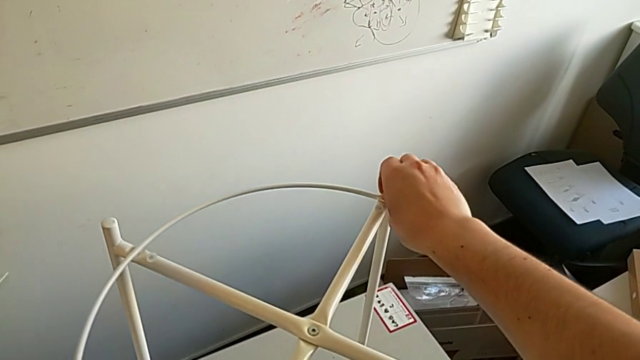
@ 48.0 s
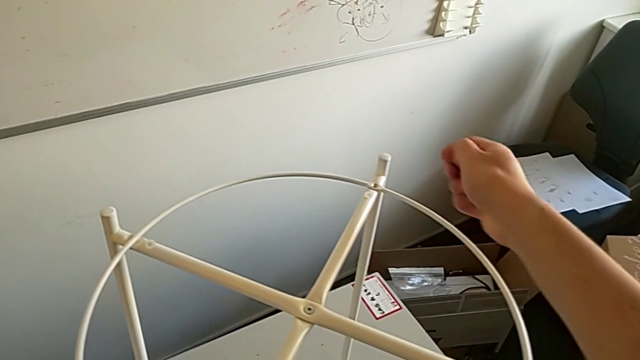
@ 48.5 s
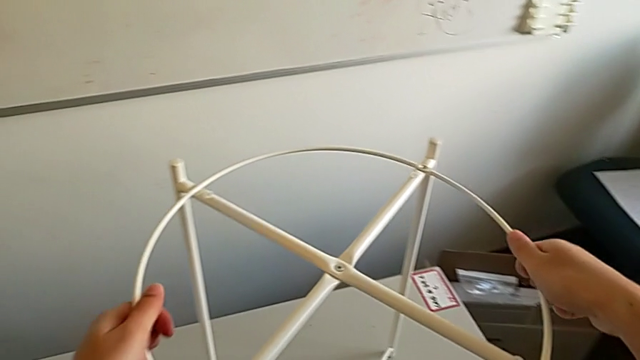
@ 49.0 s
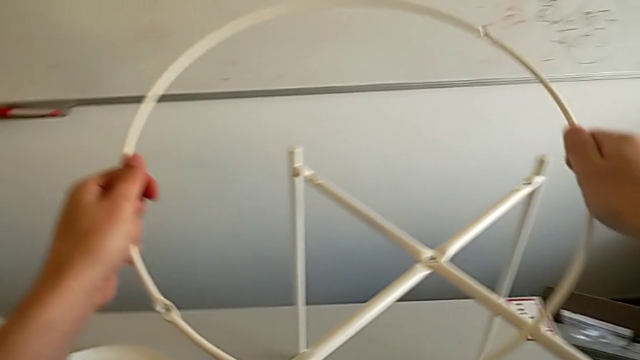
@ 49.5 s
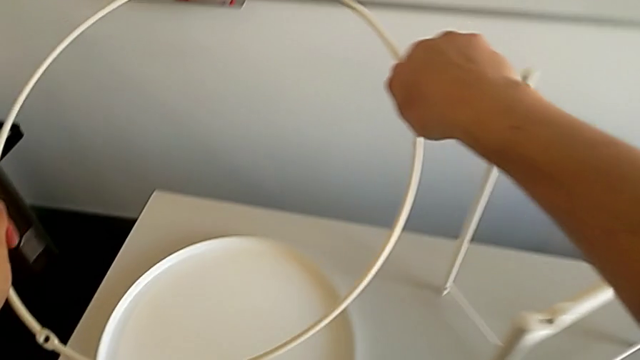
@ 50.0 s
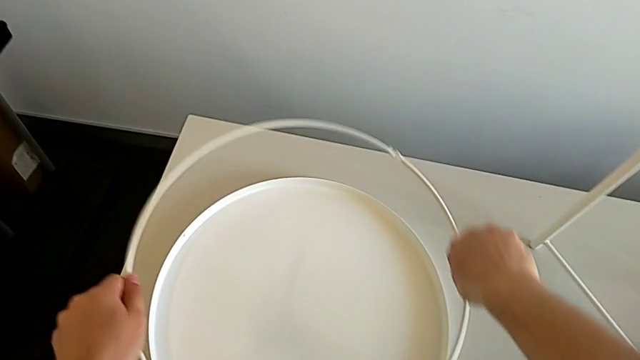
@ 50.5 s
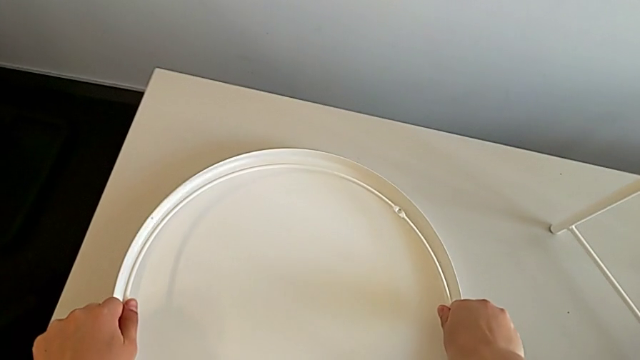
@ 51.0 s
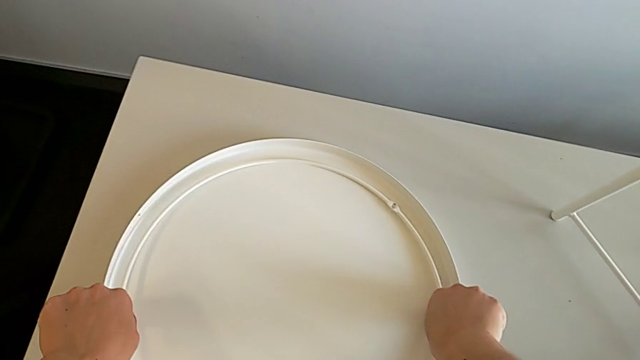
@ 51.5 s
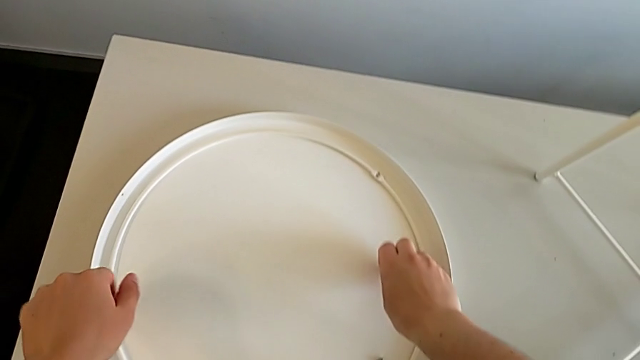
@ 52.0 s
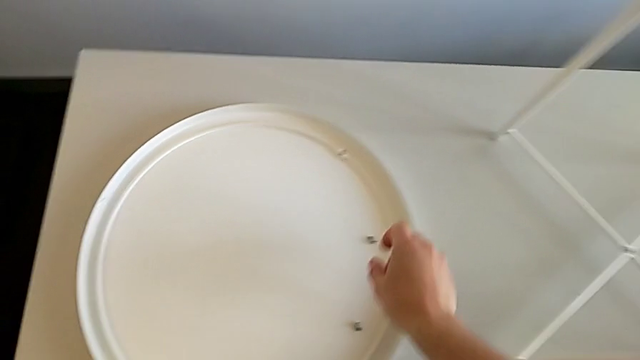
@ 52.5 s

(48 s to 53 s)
The camera wearer disassembles the circle. They disassemble the hex socket head, disassemble the circle, place it and place the hex socket head.

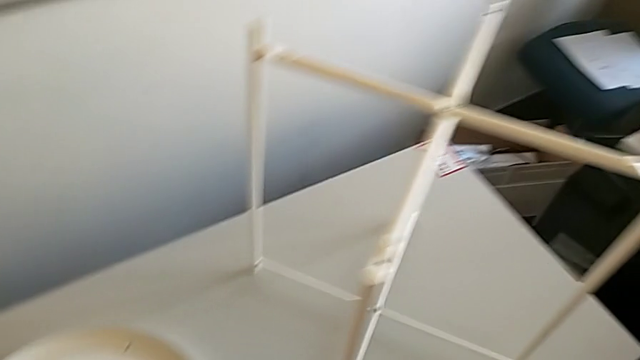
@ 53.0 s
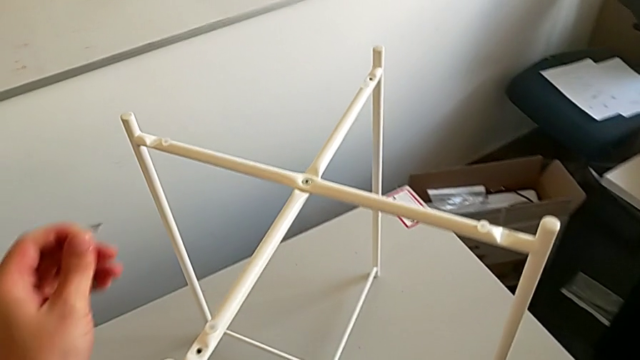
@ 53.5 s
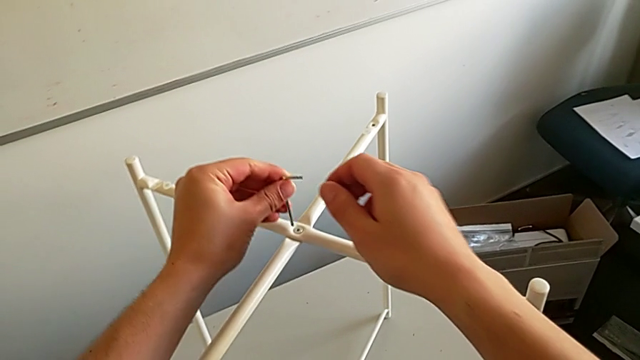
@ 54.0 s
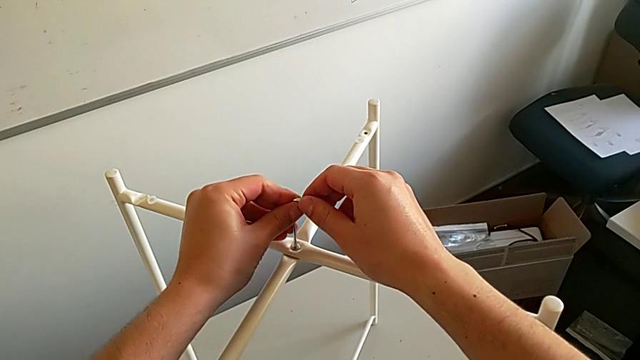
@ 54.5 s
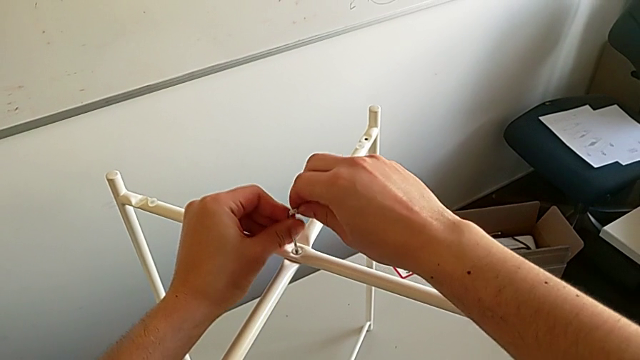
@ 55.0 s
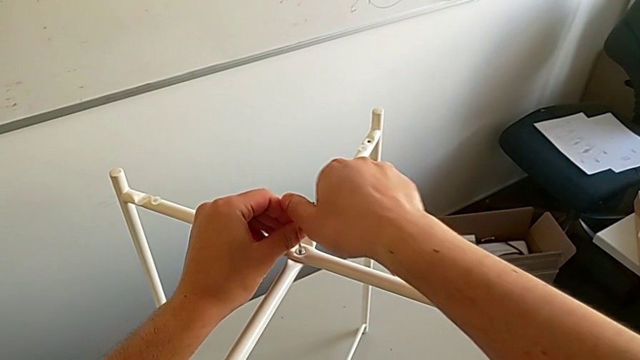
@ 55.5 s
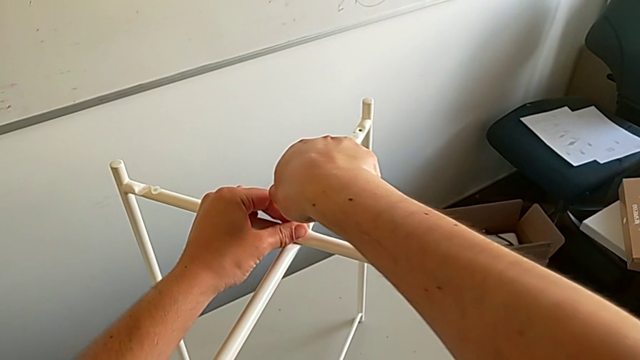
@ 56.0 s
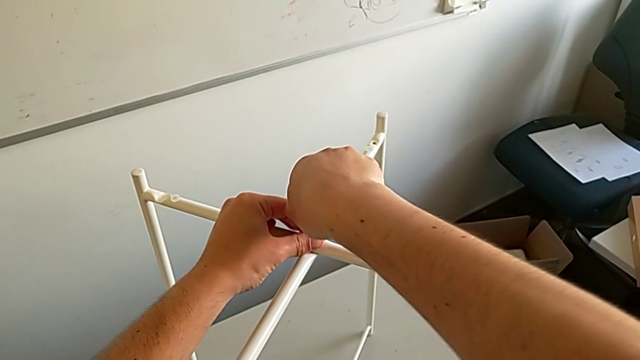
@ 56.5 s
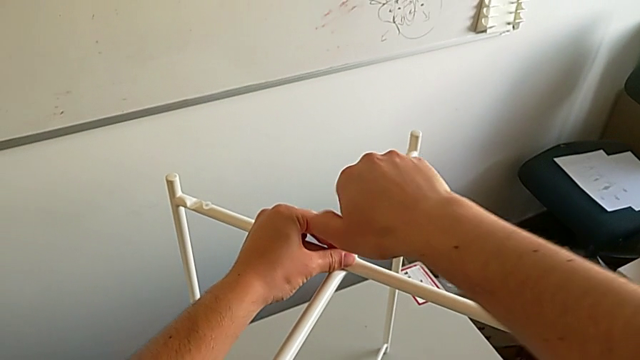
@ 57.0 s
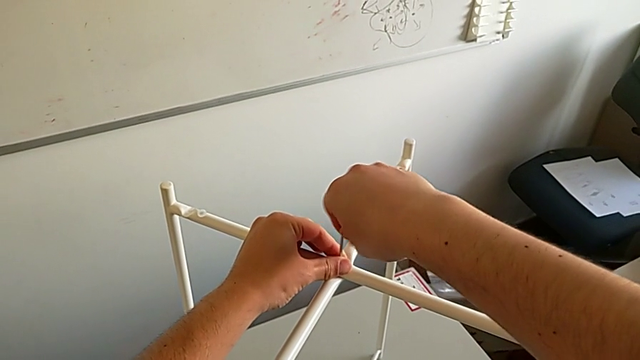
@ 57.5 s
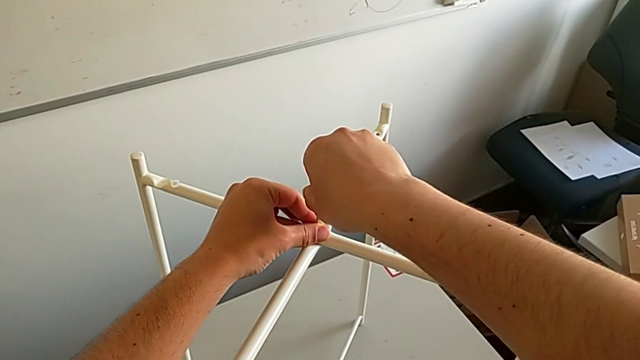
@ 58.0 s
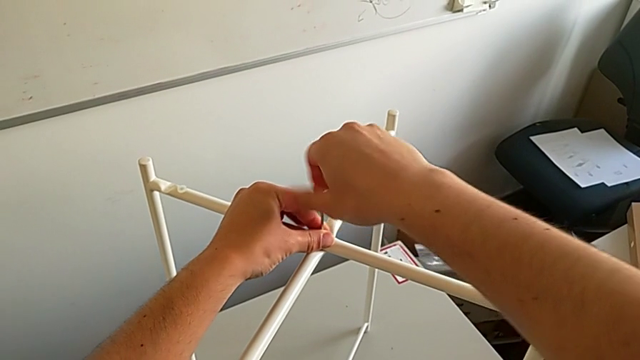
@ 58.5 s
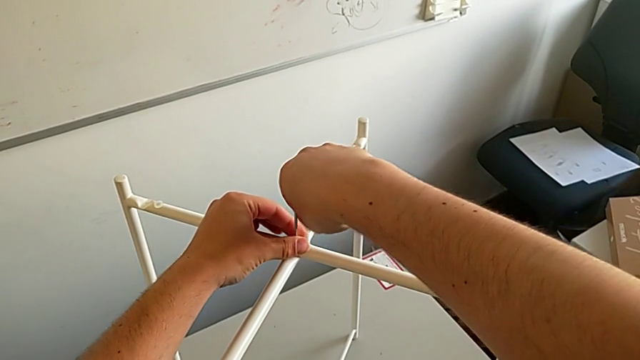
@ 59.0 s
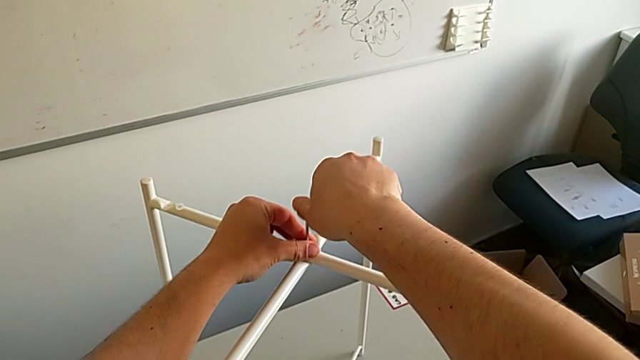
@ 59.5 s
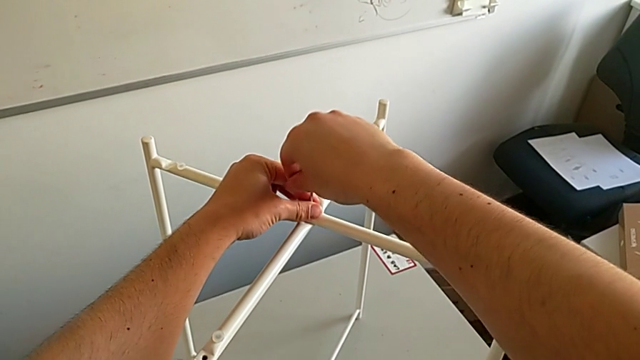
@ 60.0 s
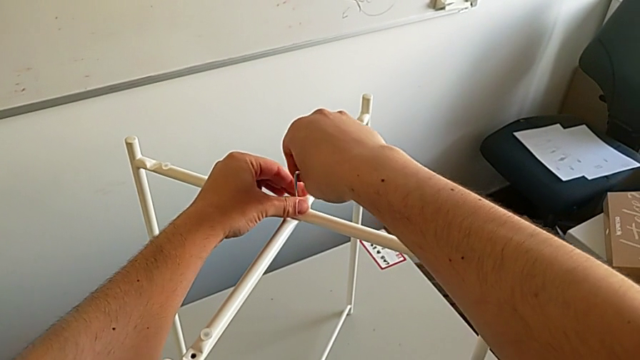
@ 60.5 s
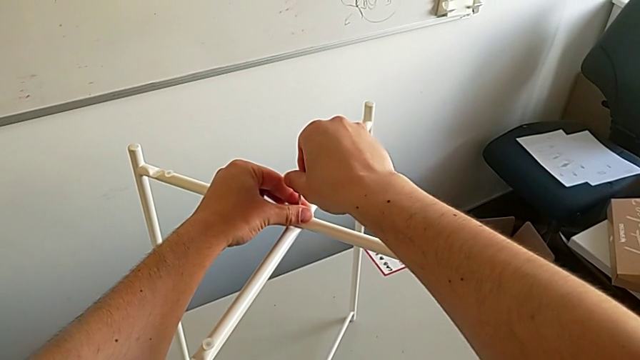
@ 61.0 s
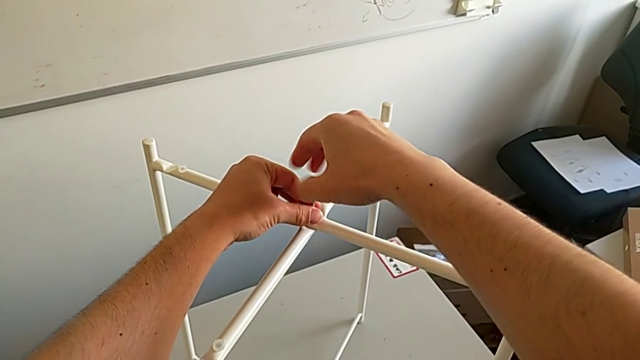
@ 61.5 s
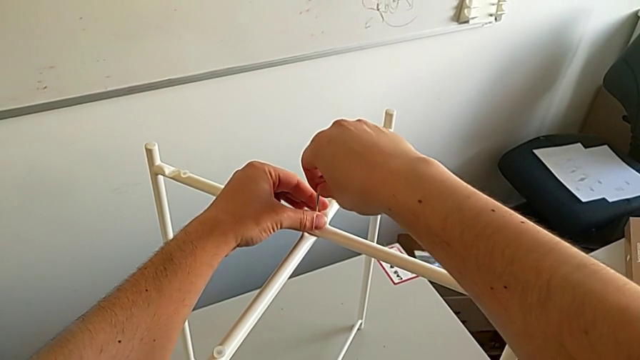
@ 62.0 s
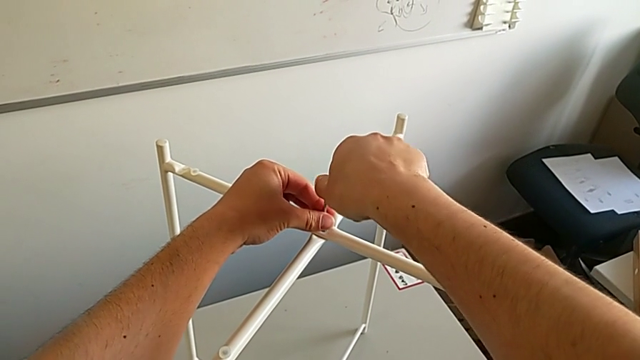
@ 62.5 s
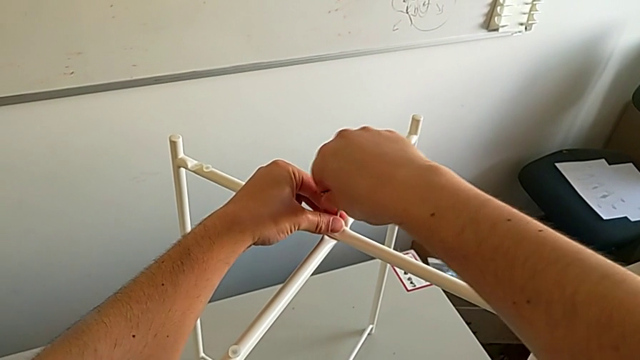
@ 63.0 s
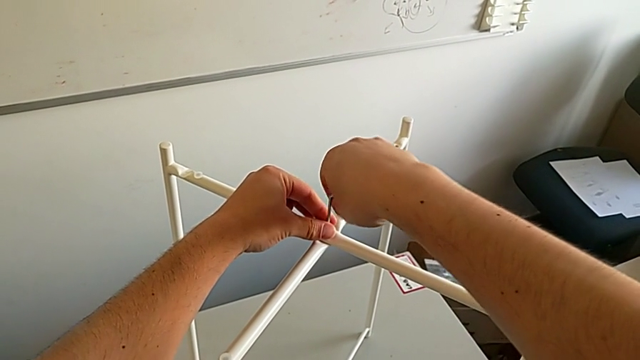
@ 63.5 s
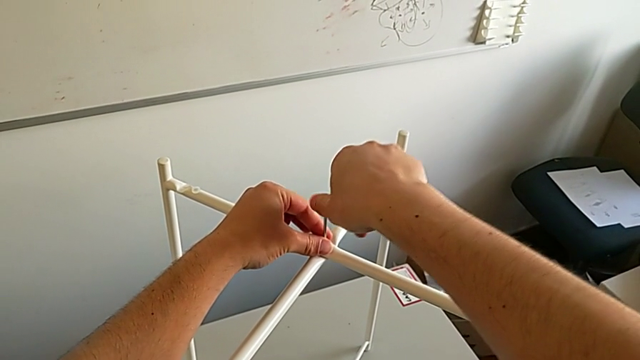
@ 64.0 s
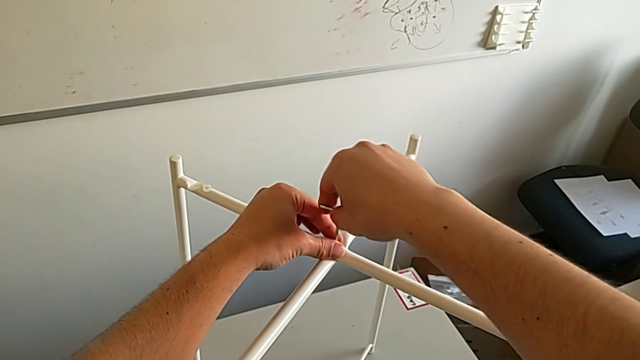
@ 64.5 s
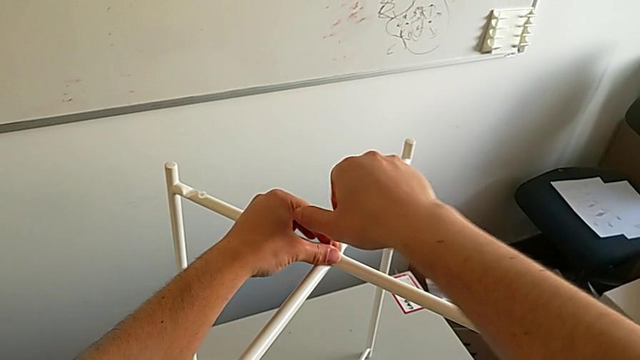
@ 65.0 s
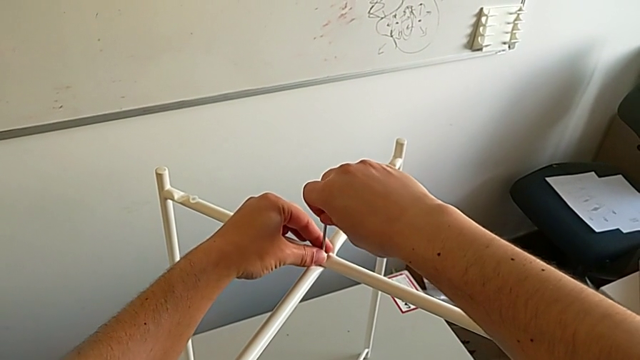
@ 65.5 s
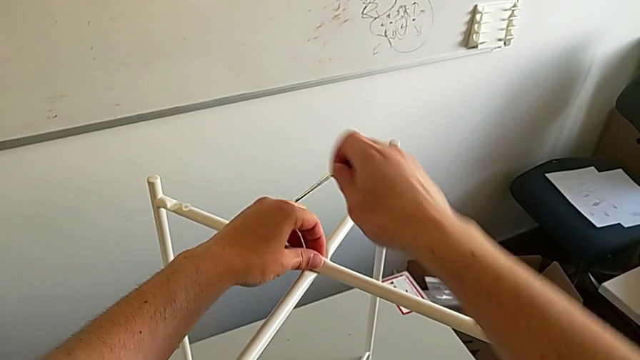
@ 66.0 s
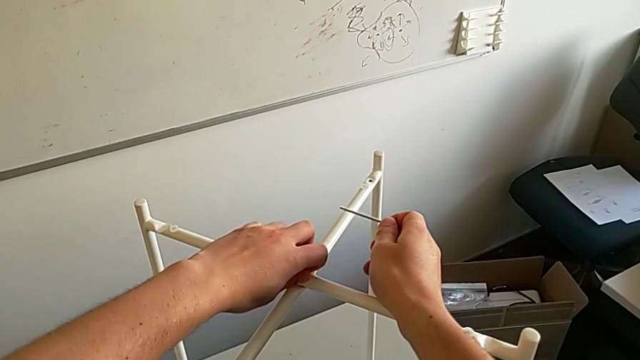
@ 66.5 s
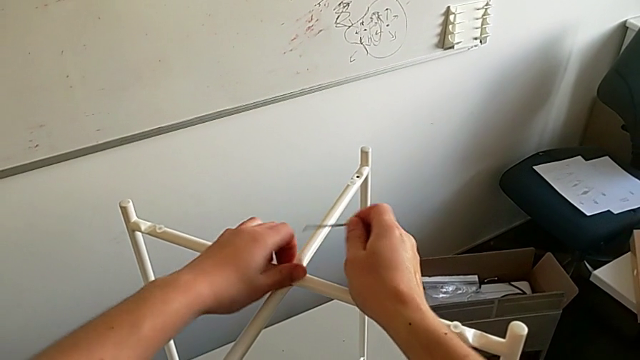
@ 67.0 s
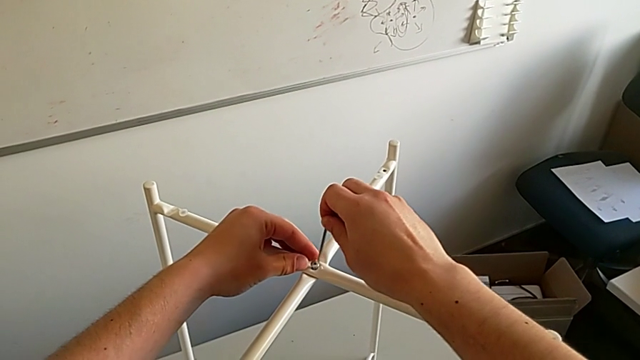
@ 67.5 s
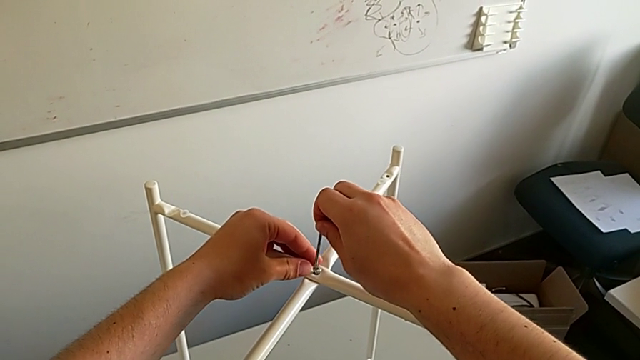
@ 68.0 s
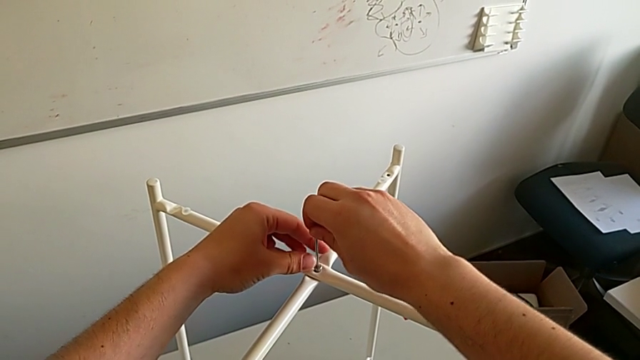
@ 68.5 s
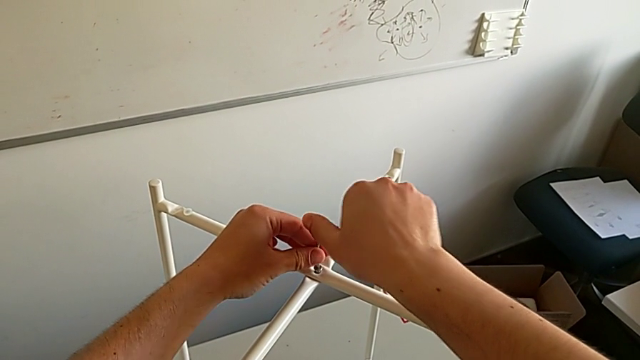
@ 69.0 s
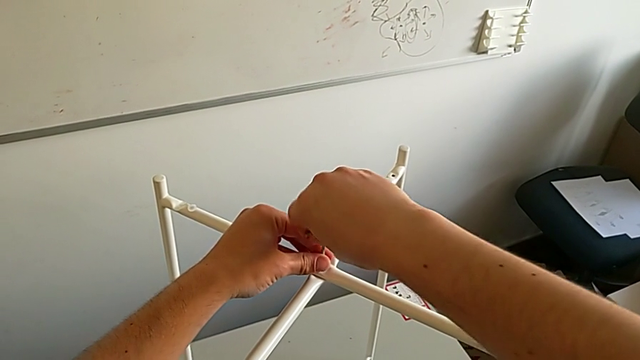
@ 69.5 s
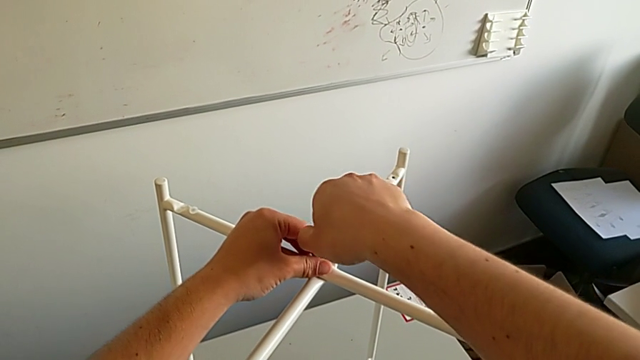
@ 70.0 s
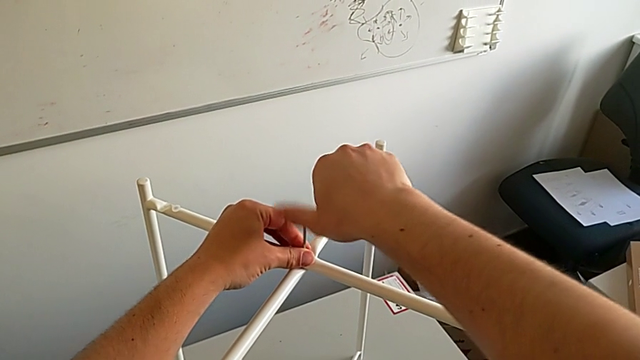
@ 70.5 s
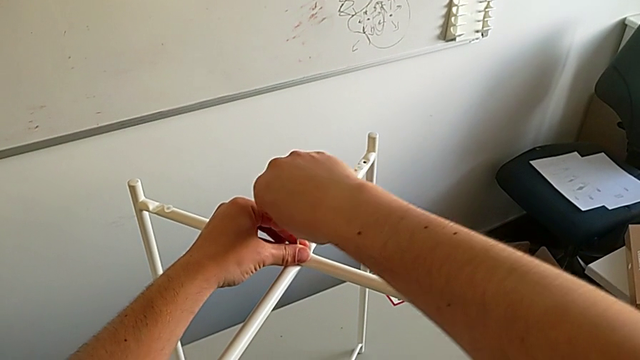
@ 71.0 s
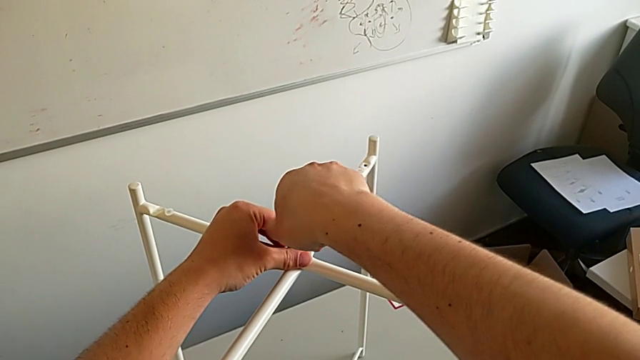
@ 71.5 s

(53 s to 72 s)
The camera wearer is using the Allen wrench to unscrew the third screw. They approach the hex socket head, insert the Allen wrench, unscrew the hex socket head, withdraw the Allen wrench, unscrew the hex socket head, insert the Allen wrench and begin to unscrew the hex socket head.
